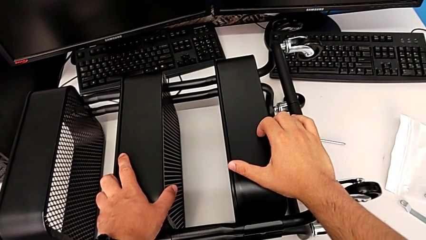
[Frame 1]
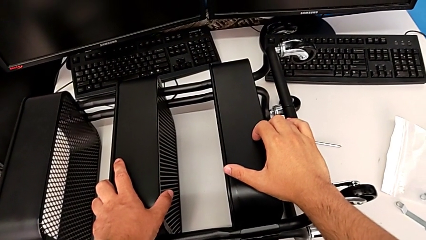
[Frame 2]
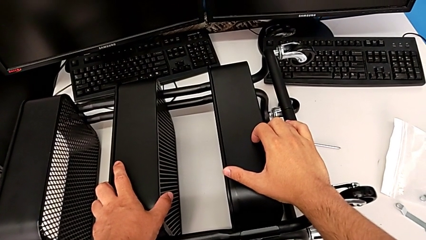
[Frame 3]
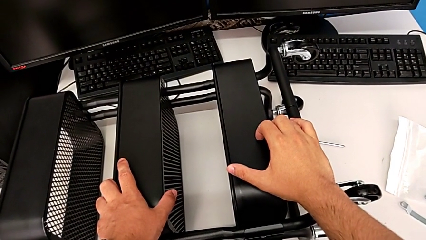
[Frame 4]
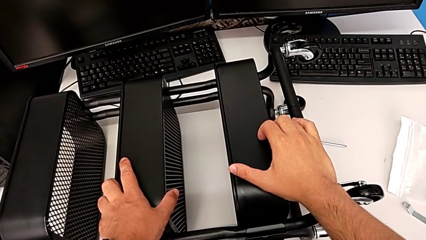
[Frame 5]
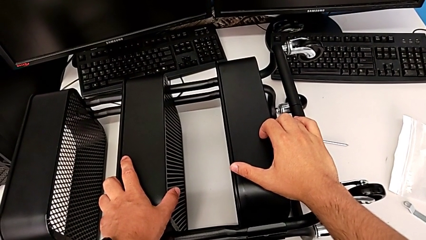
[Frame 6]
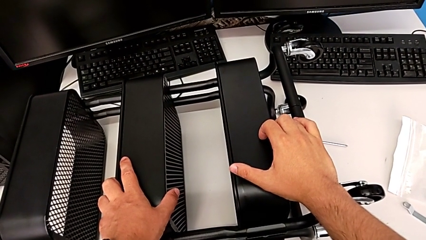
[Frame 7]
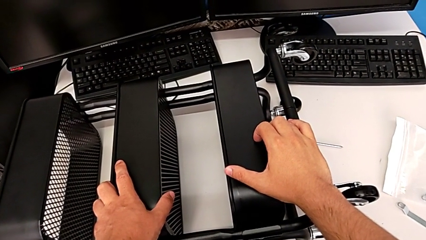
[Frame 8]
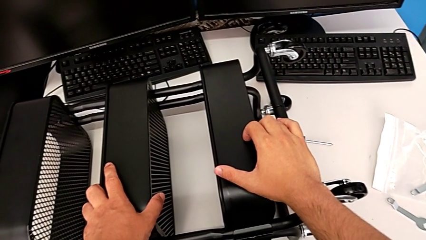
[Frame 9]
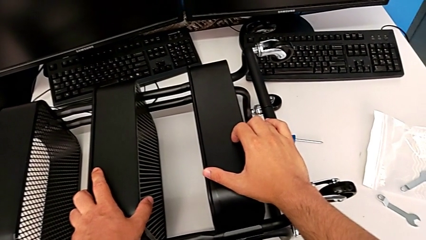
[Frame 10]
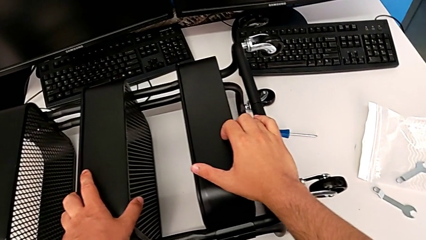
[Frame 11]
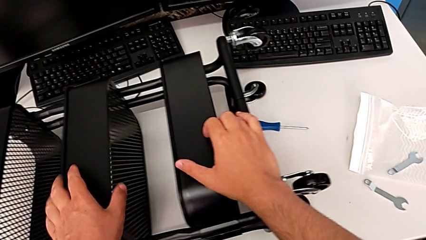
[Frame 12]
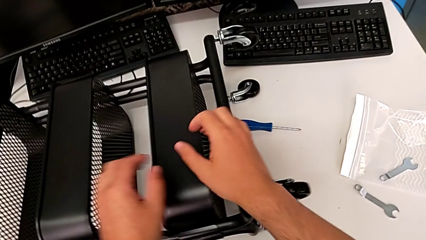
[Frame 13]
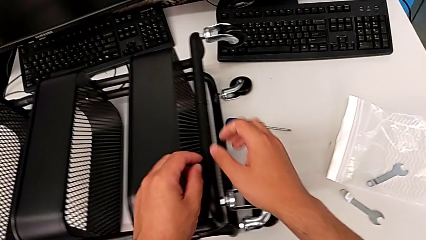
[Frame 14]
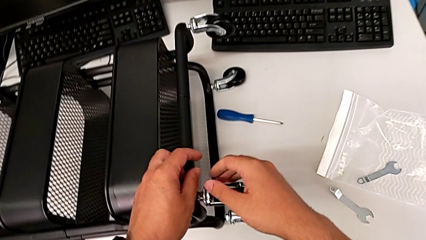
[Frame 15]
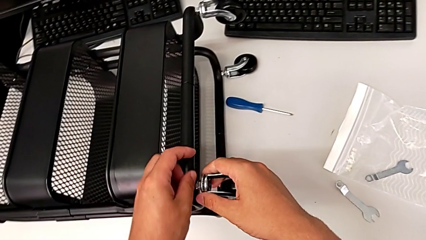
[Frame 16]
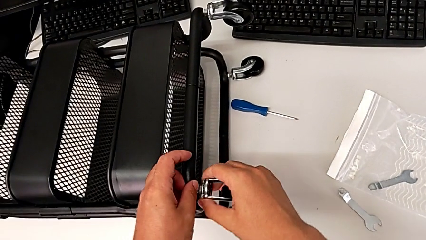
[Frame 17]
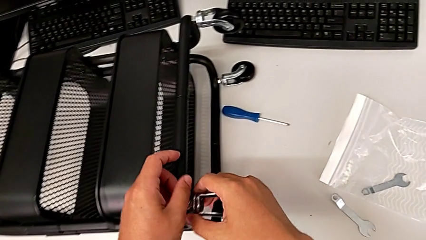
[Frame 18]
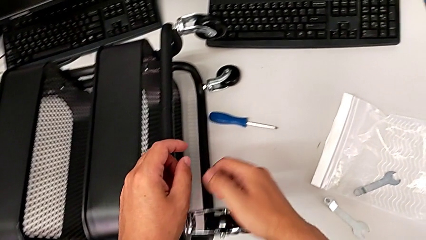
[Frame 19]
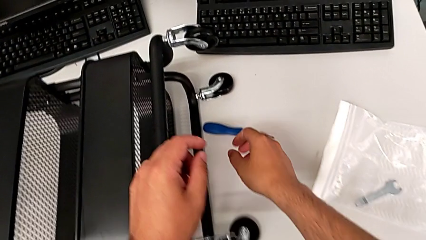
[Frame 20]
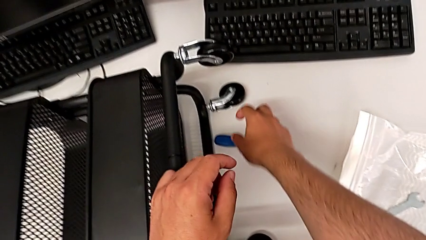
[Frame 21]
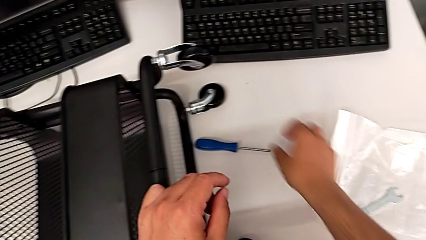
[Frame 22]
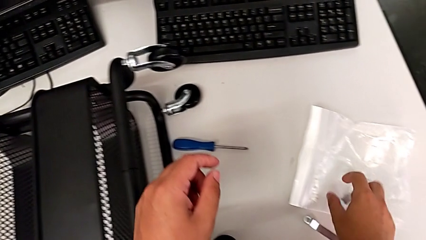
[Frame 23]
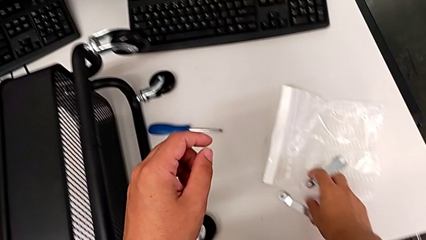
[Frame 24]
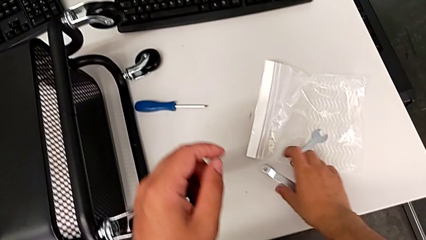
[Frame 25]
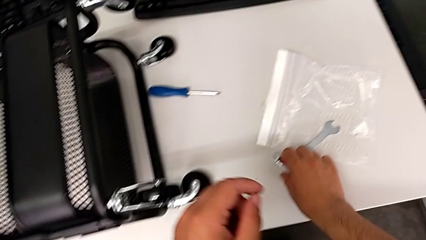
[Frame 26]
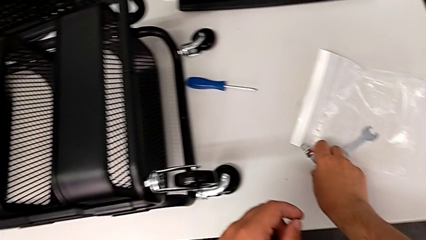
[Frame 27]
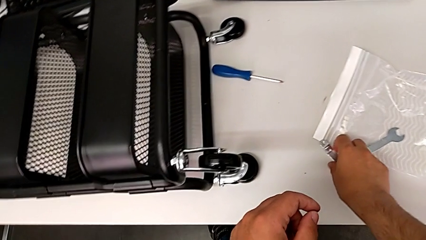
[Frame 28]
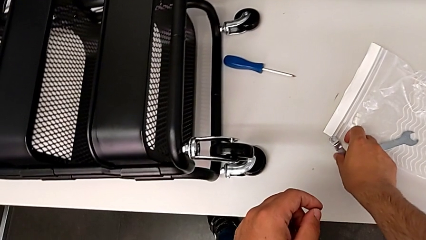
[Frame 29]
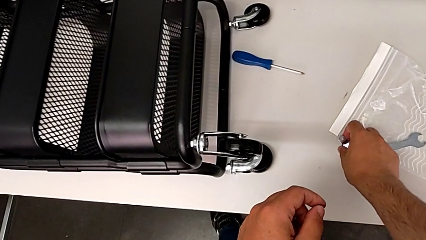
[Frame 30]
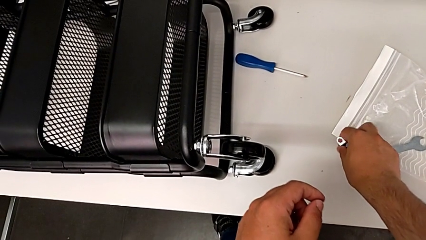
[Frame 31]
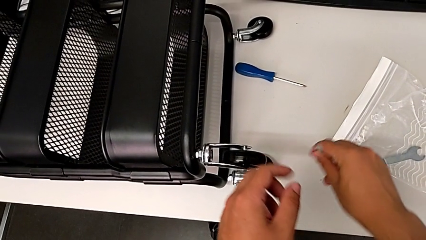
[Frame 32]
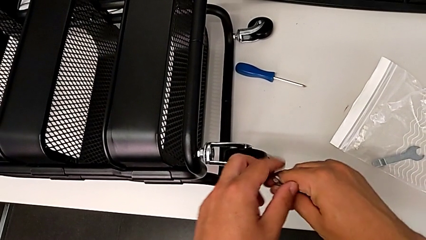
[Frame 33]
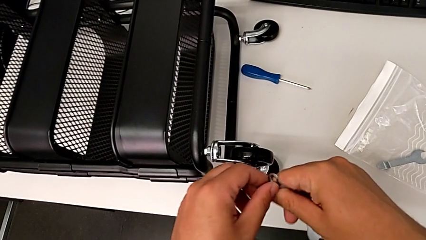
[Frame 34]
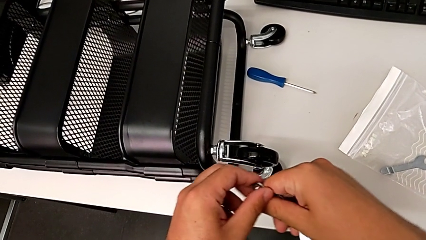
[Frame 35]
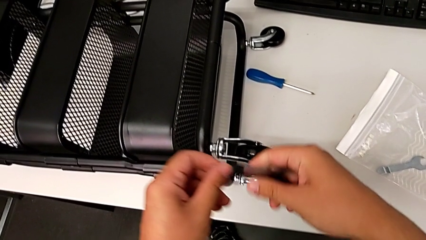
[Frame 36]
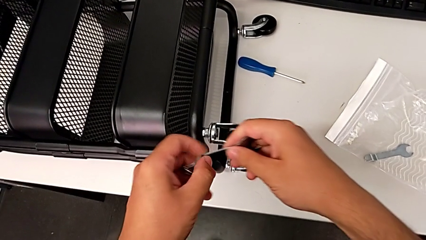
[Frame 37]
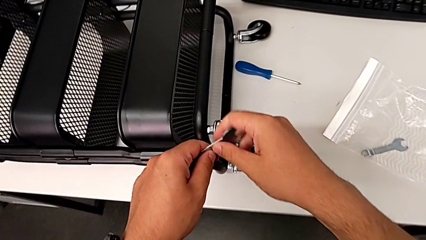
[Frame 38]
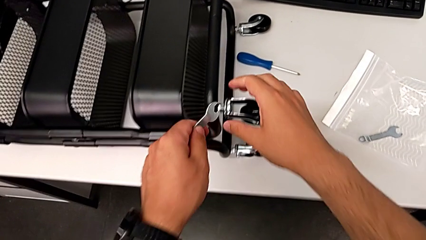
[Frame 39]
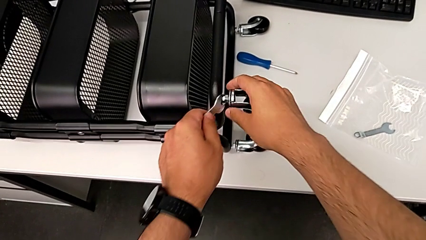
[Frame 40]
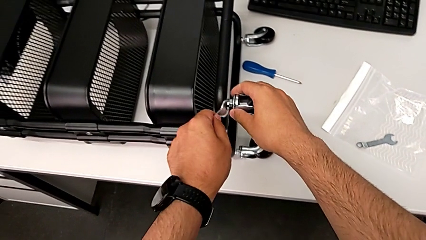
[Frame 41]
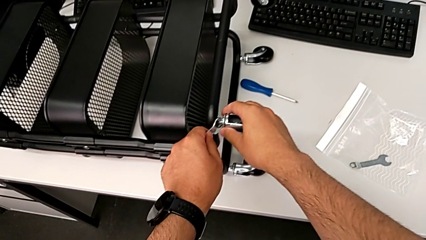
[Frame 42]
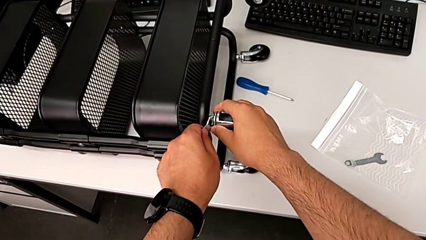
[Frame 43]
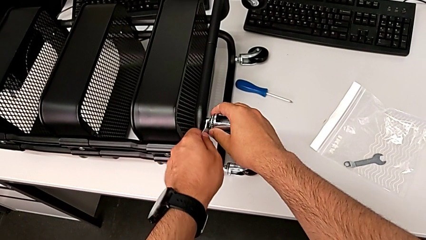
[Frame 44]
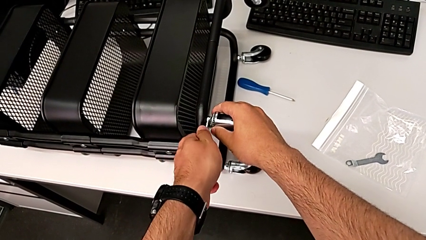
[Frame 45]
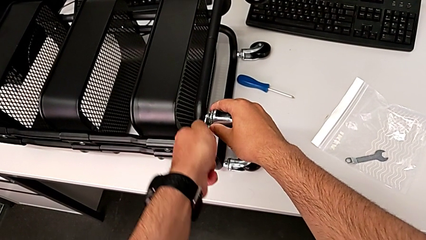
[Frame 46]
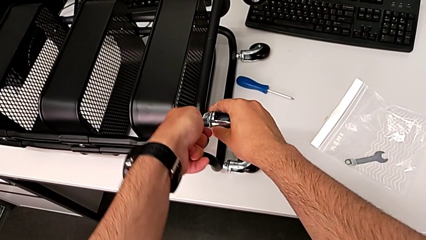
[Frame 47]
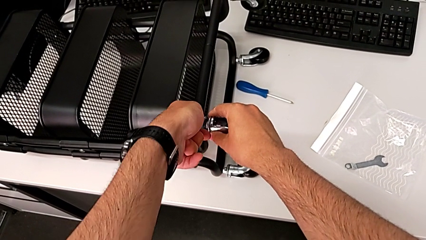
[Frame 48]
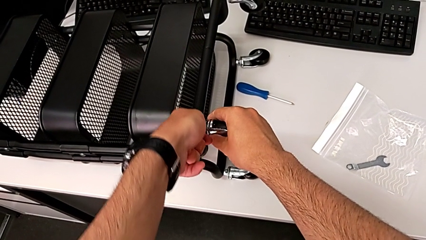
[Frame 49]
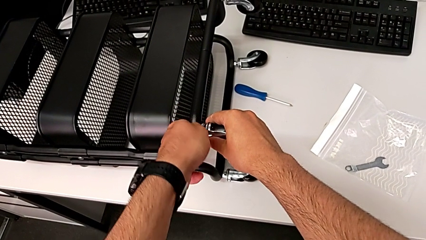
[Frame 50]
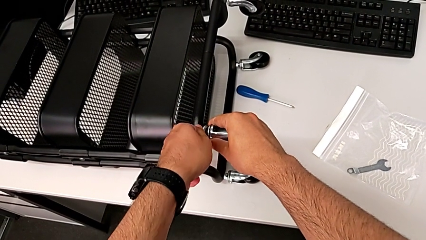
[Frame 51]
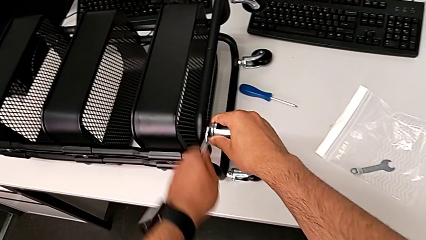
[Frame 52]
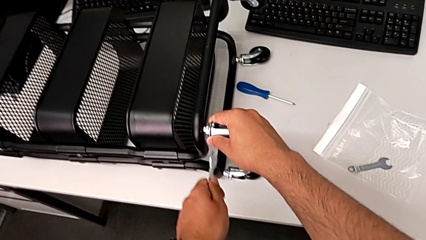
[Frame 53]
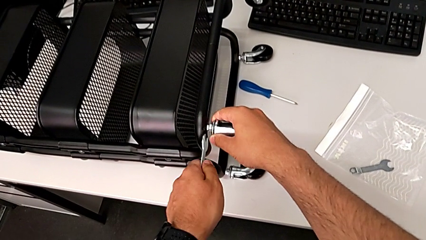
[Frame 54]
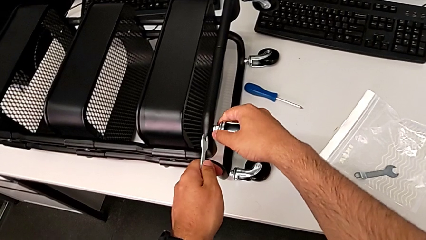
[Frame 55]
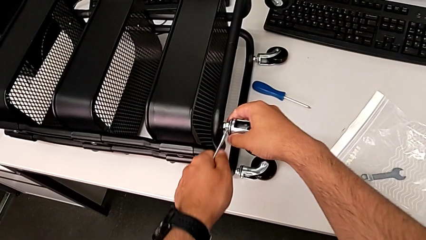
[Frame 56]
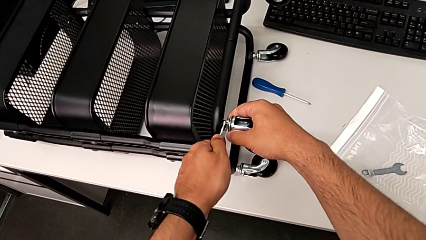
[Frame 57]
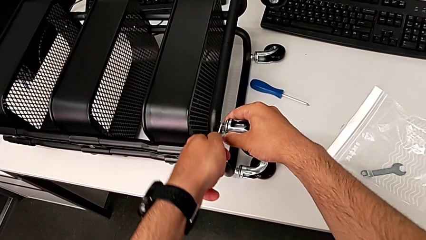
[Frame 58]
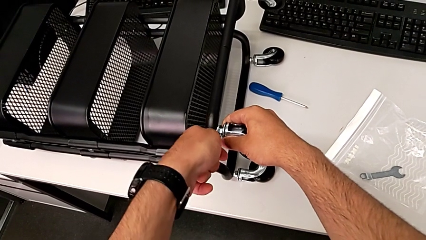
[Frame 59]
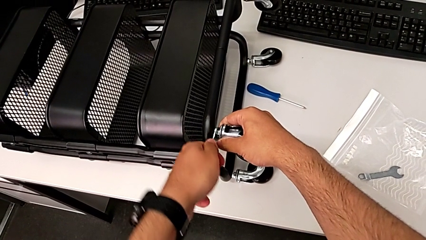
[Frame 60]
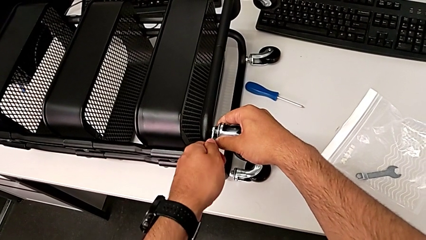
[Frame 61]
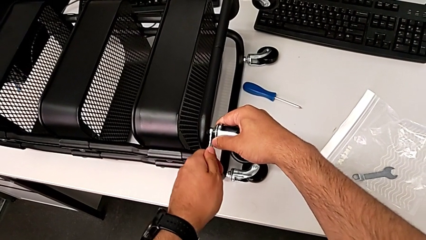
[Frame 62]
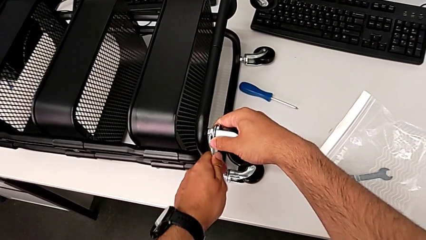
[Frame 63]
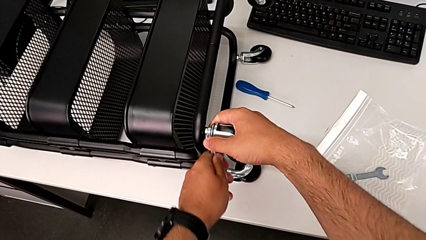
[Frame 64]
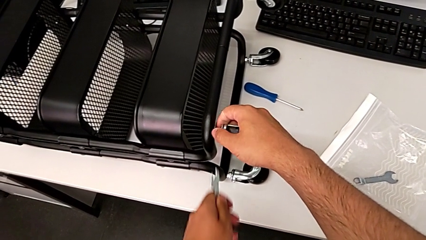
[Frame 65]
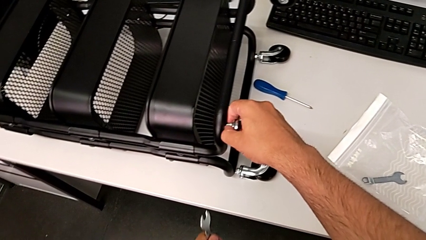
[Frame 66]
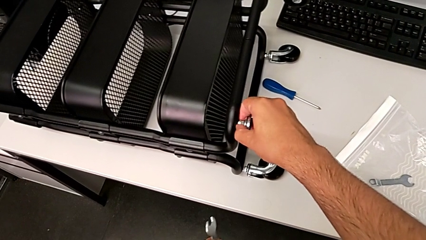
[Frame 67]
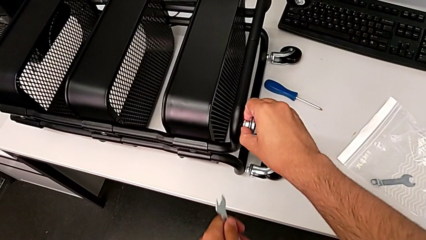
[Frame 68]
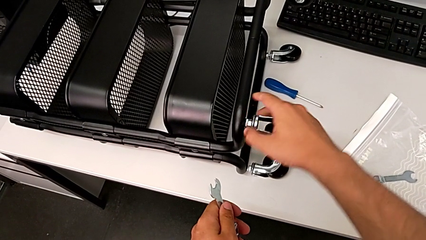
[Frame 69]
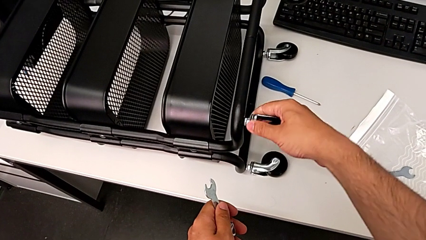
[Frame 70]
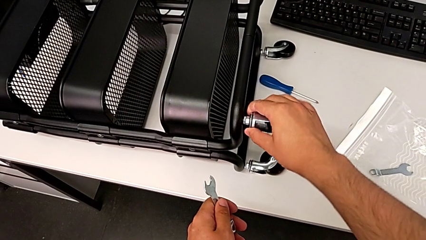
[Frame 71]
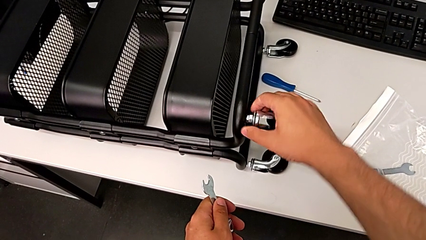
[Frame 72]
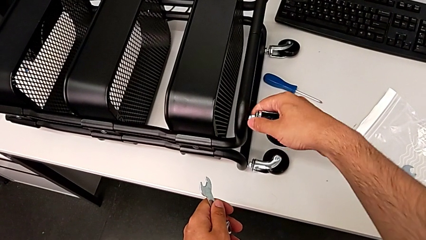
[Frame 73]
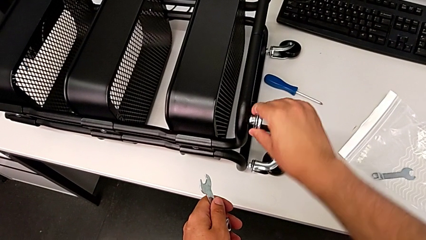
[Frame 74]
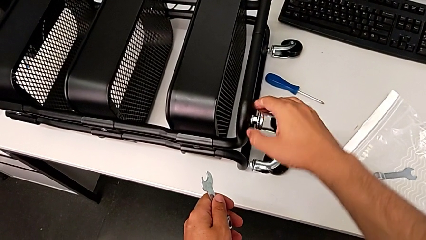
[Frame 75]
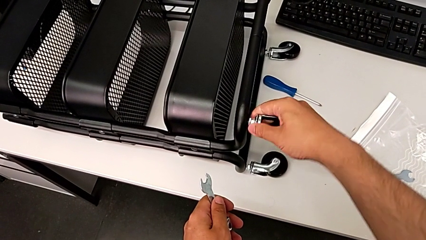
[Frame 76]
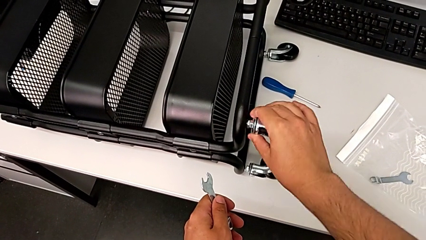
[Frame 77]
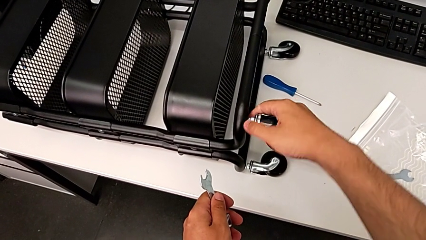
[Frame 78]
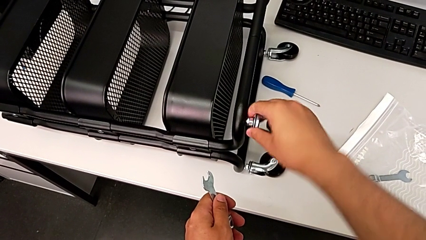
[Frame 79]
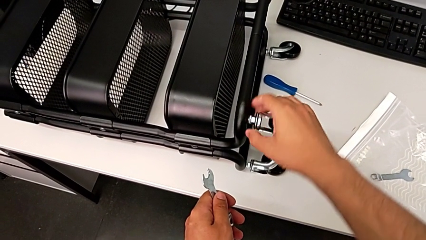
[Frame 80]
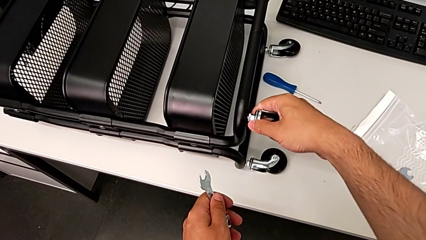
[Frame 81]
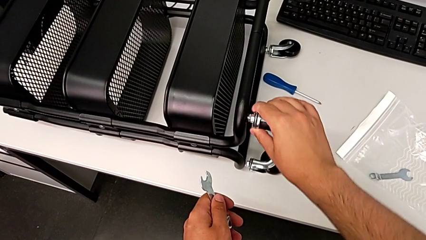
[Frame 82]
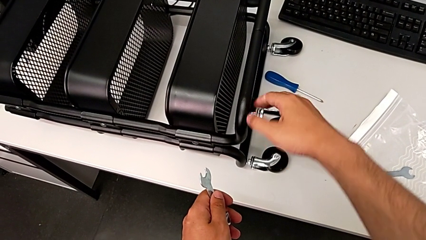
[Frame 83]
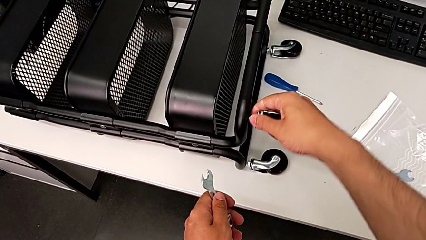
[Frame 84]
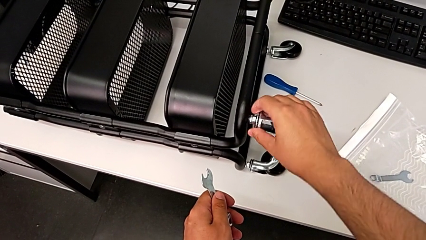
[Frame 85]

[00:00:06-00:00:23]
The camera wearer is unscrewing the first wheel. They grab the hexagonal wrench, place the first hexagonal wrench, unscrew the first wheel and begin to unscrew it.
